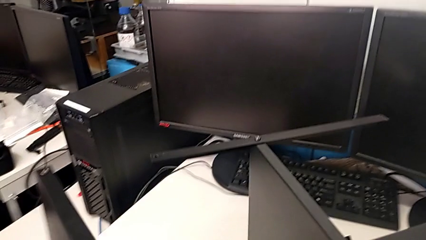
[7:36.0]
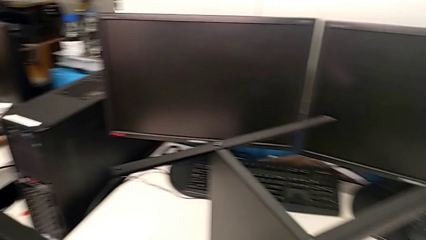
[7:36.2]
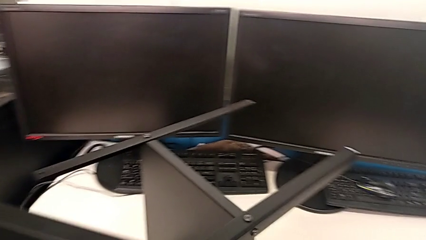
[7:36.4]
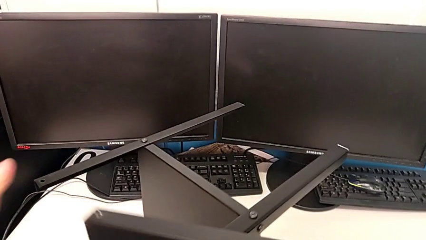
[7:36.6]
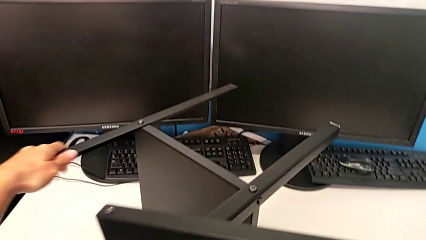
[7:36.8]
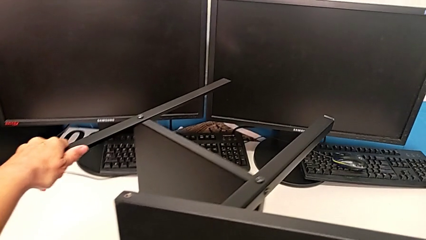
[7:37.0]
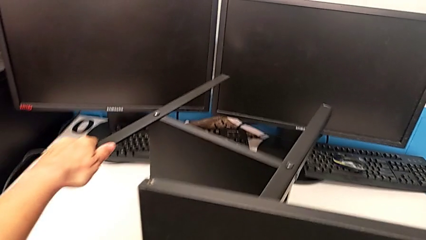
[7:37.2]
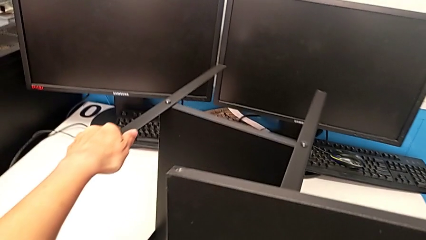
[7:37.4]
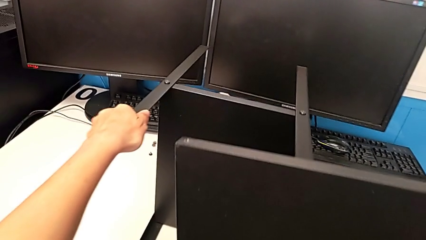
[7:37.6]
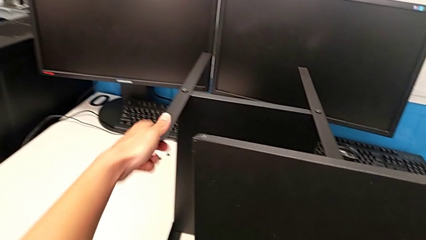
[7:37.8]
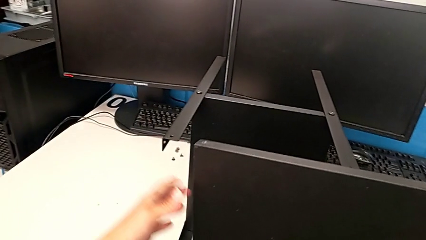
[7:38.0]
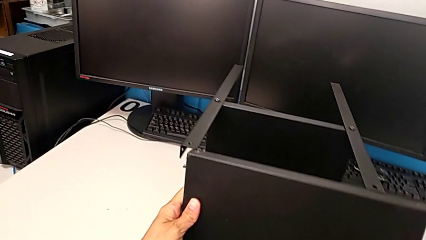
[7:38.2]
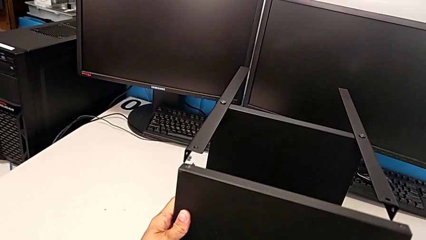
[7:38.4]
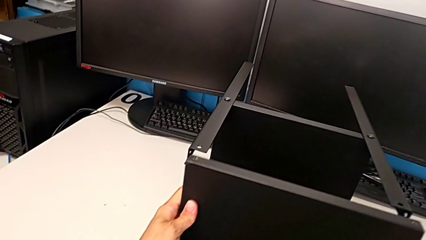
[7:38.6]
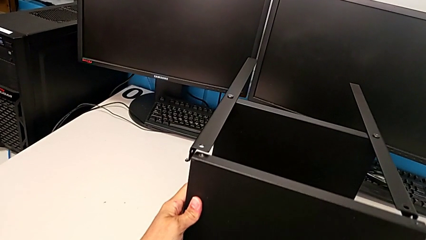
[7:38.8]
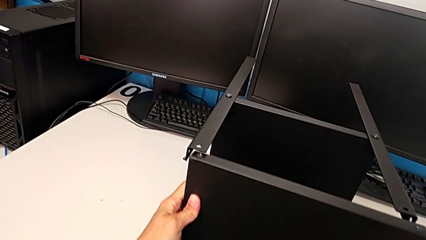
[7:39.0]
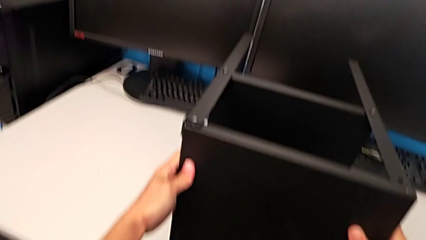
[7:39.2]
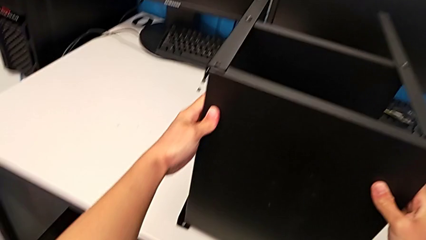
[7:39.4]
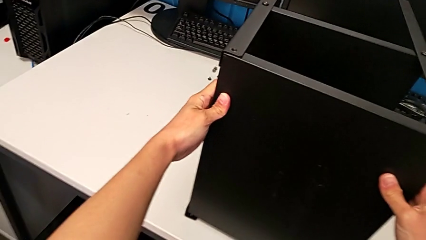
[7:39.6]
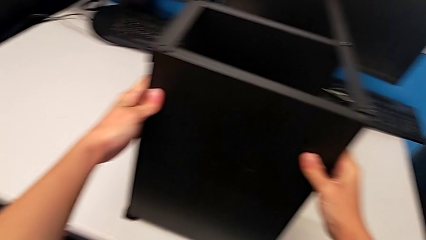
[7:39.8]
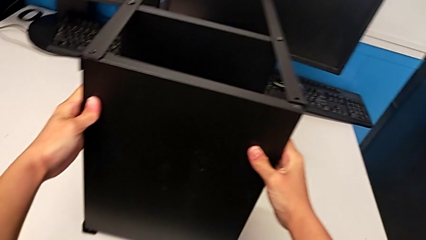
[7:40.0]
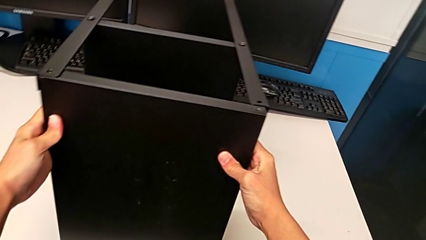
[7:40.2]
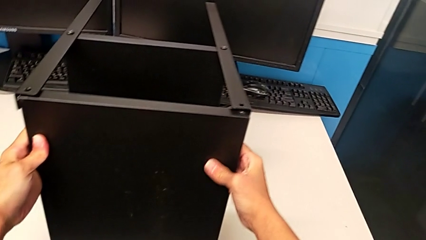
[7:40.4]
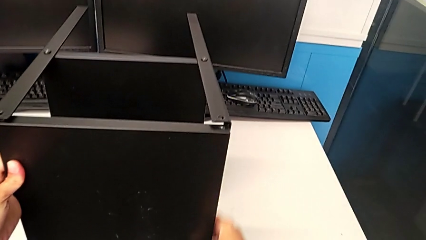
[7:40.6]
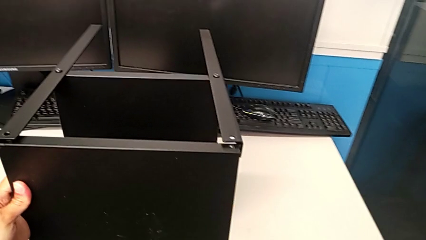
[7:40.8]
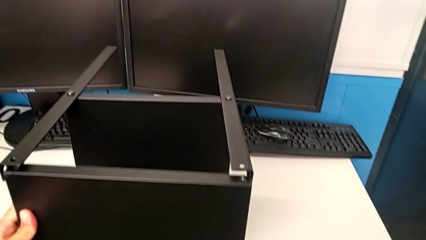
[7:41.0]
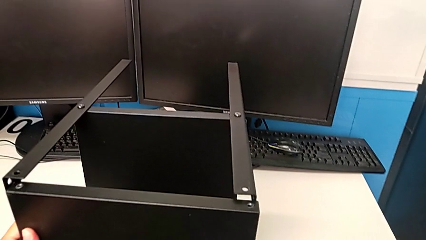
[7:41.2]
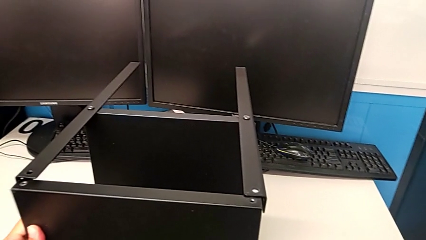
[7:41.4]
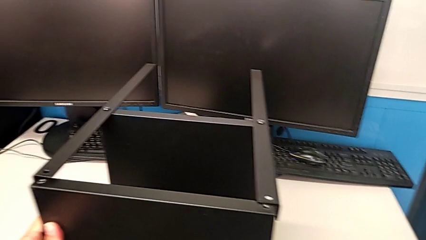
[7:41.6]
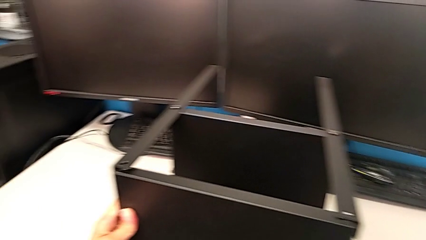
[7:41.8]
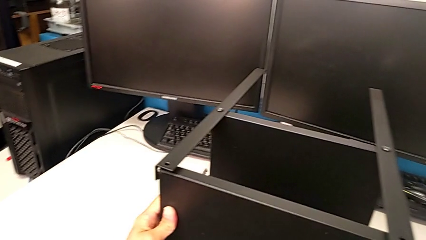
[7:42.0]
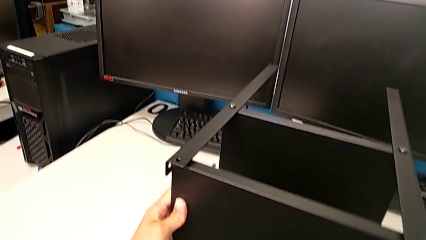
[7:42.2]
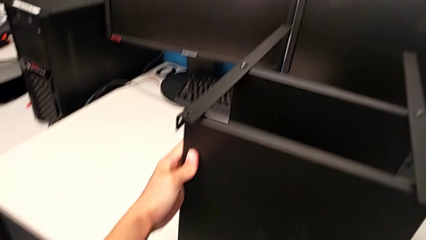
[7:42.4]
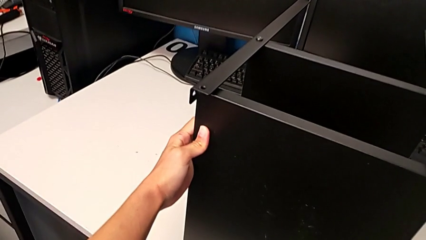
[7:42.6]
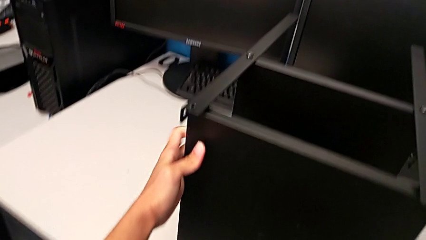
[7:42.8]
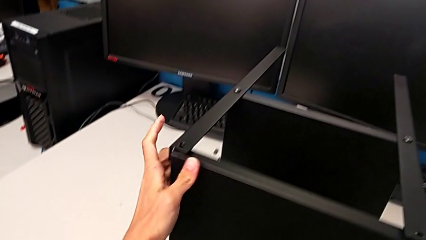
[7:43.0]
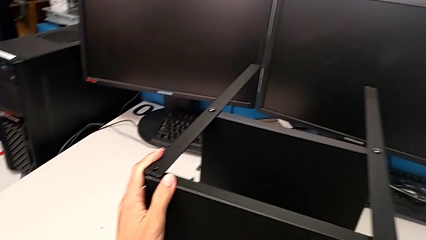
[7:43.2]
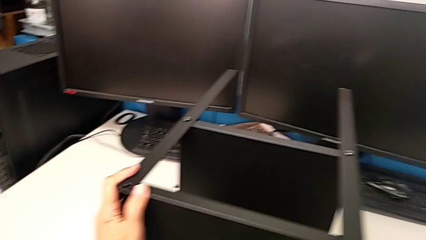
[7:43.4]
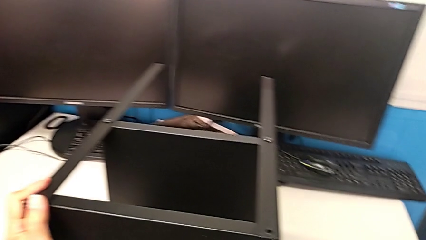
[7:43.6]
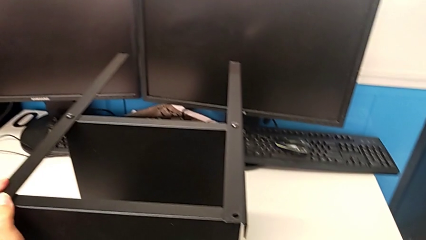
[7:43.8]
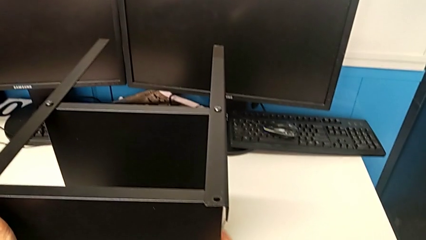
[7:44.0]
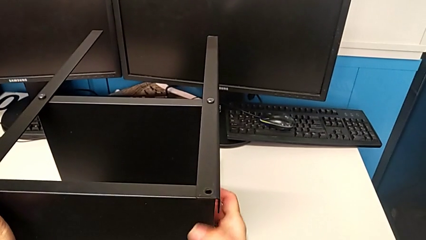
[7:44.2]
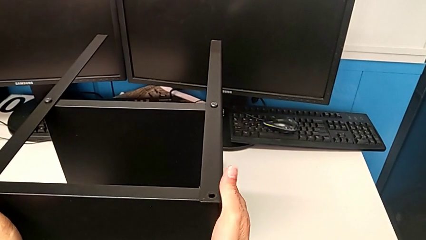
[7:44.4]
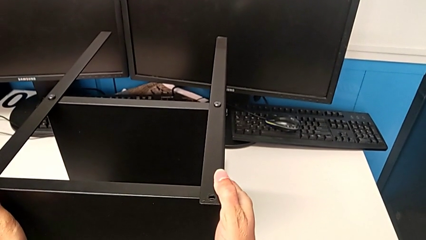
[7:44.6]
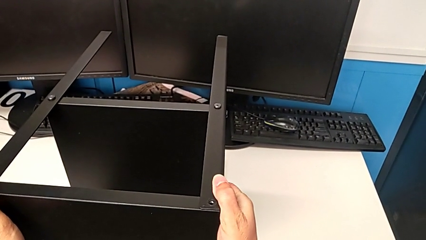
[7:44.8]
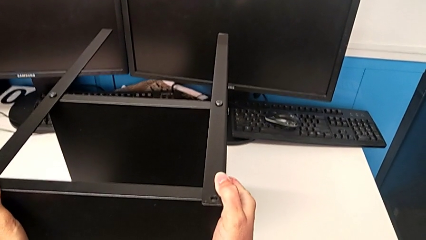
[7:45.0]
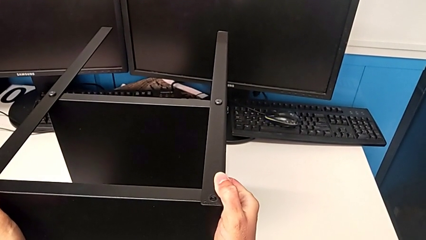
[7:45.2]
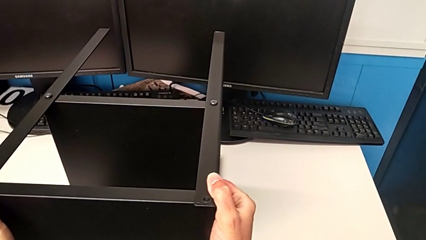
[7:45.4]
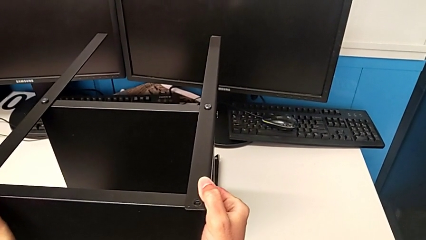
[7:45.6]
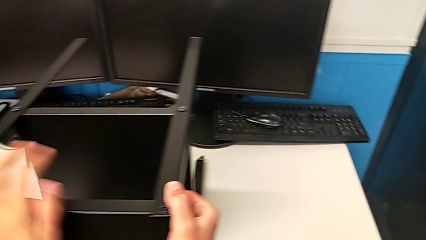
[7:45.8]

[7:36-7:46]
The camera wearer is assembling the upper base. They withdraw the tray, rotate the nightstand and align the top tray.

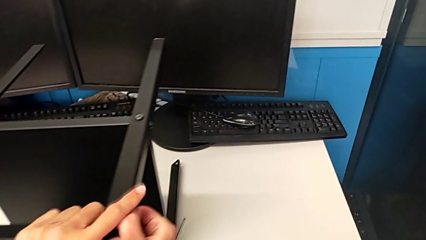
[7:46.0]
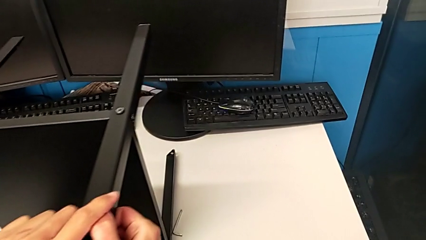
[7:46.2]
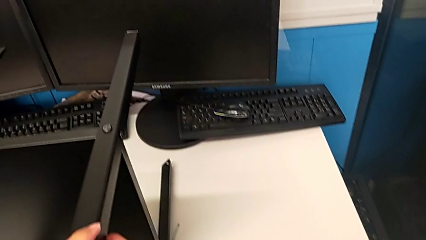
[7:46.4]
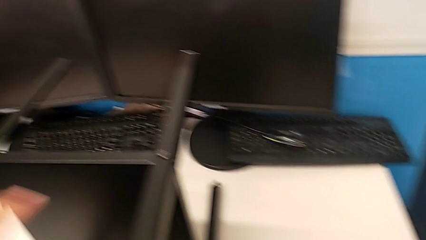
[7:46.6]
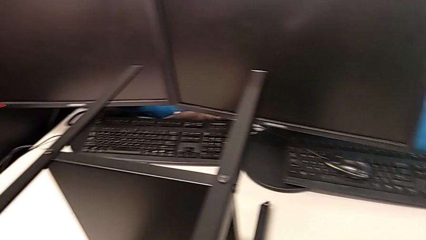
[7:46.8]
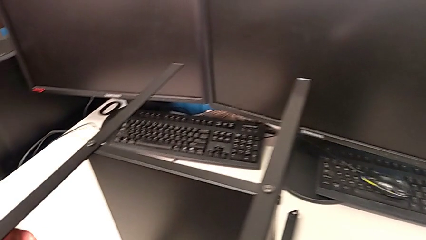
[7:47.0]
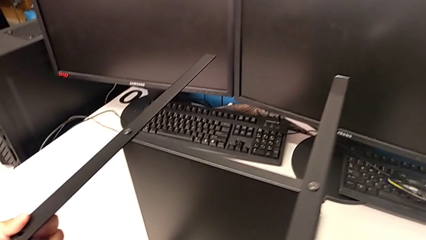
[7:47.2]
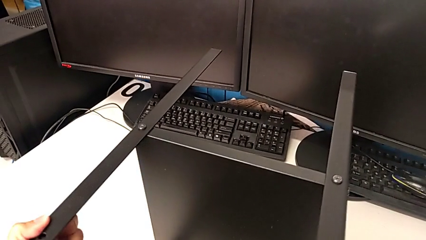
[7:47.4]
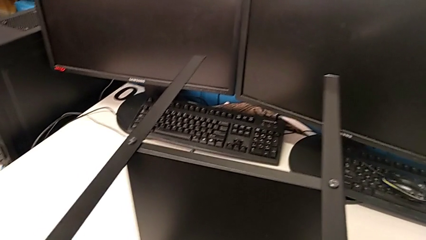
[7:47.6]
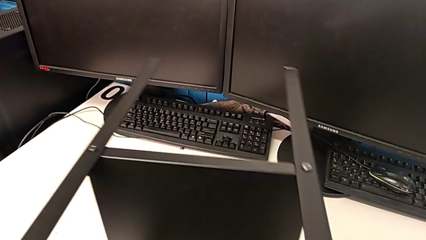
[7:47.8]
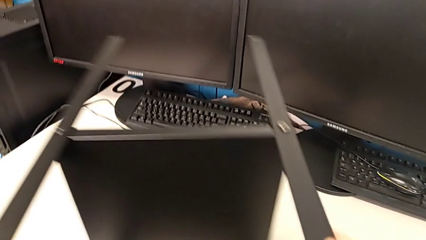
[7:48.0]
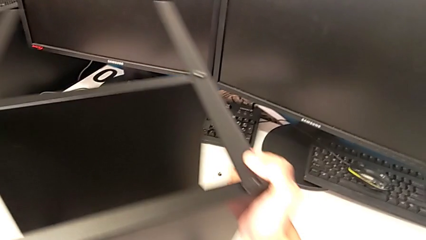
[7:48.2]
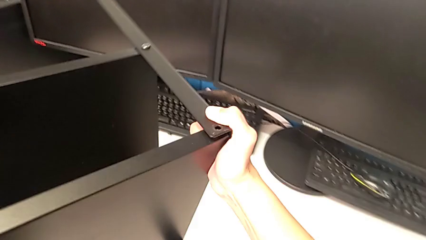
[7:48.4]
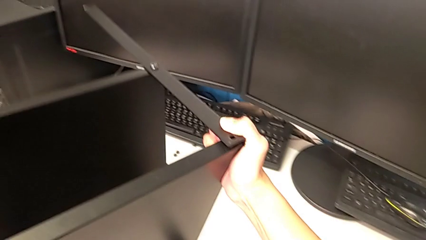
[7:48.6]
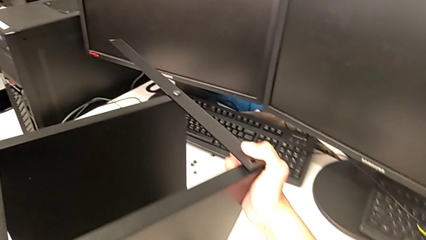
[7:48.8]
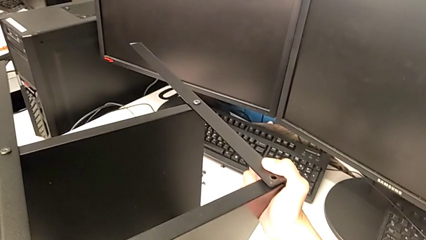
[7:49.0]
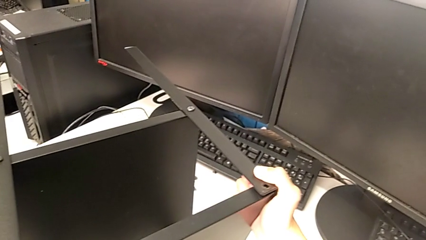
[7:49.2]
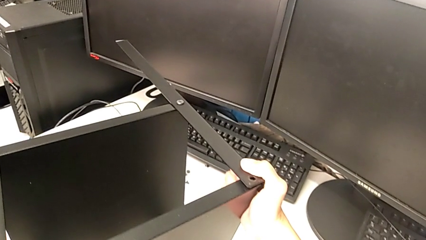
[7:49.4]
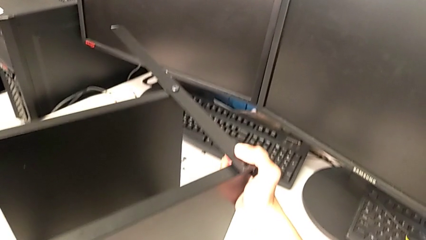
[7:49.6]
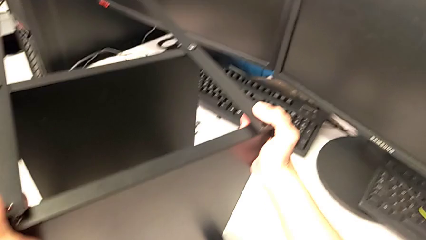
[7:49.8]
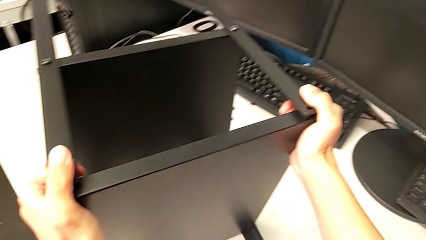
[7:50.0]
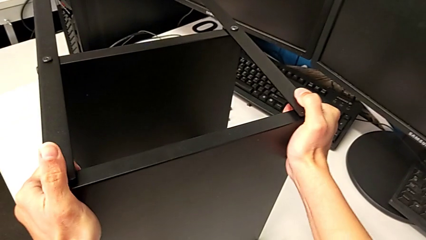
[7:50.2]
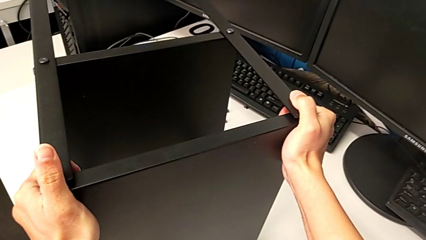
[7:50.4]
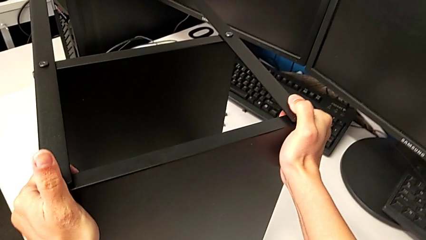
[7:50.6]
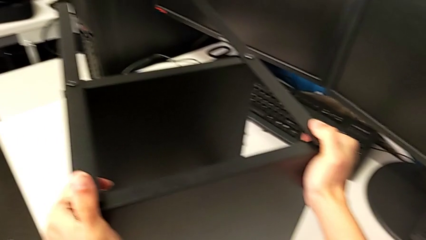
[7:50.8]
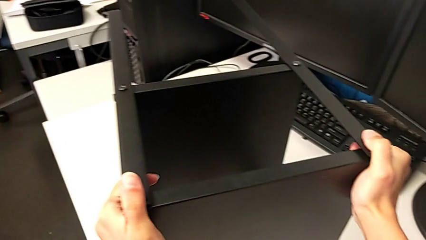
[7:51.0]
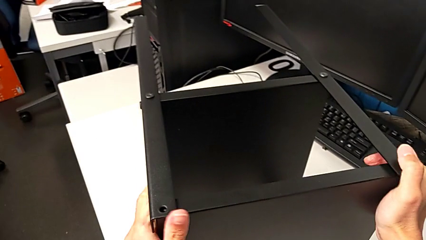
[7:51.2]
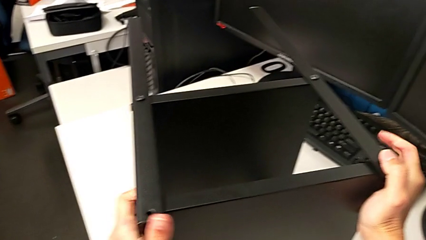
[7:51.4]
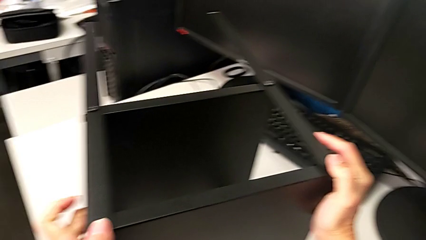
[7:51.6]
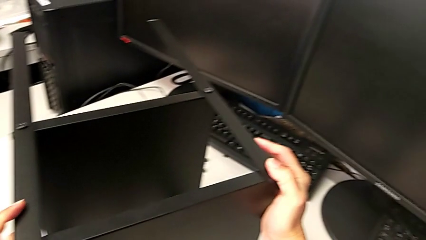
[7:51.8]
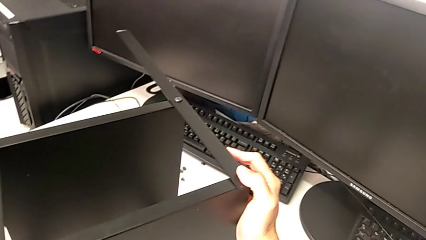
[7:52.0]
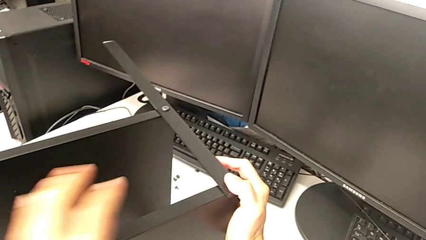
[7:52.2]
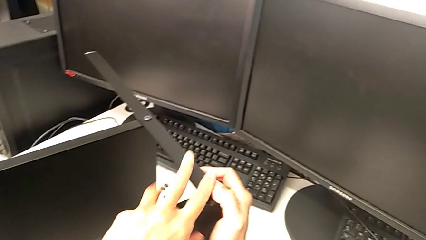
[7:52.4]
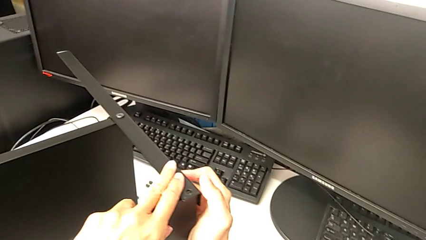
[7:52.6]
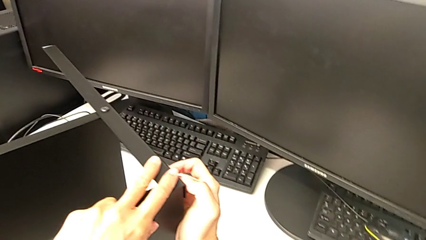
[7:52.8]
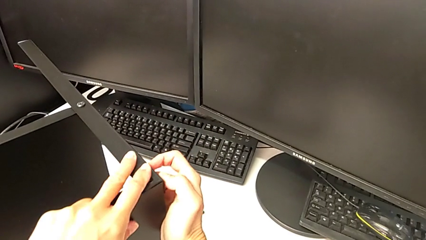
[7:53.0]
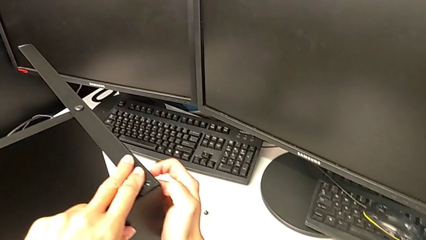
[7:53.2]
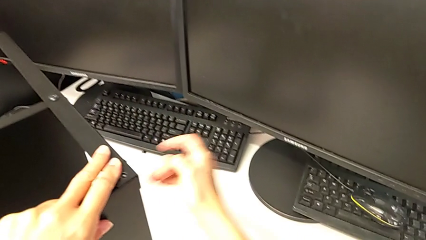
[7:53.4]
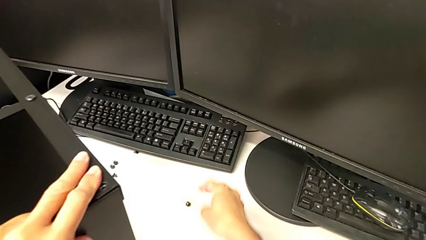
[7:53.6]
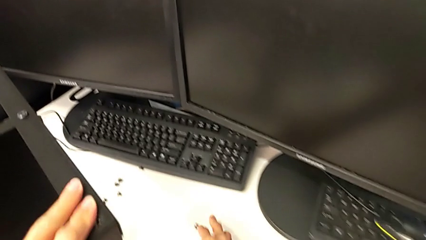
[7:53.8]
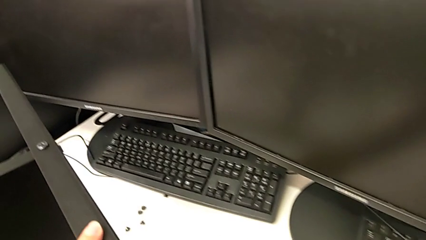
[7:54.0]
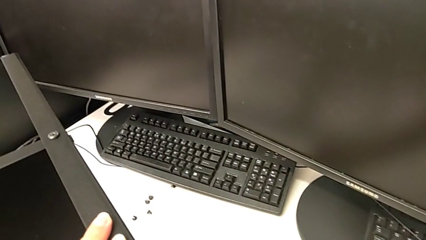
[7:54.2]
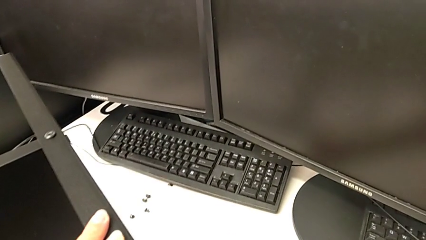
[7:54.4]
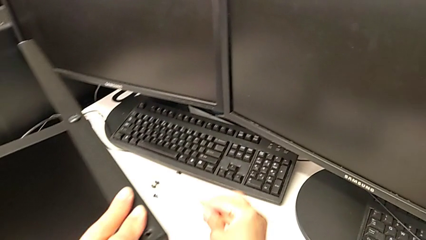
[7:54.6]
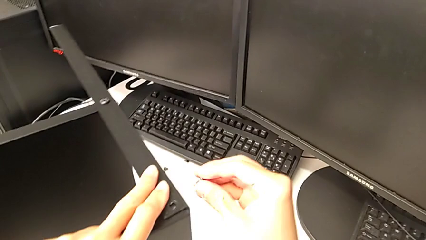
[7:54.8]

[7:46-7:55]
The camera wearer is screwing the second leg. They rotate the nightstand, place it, align the top tray and grab the hex socket head.
